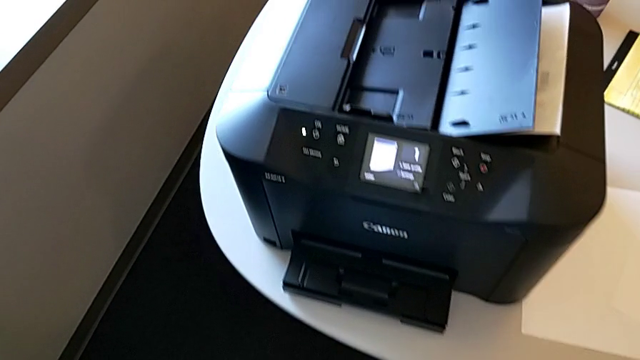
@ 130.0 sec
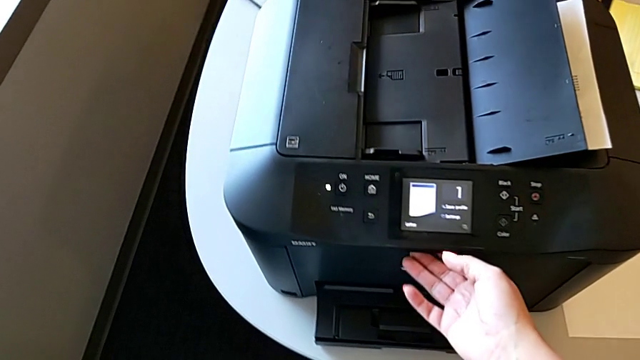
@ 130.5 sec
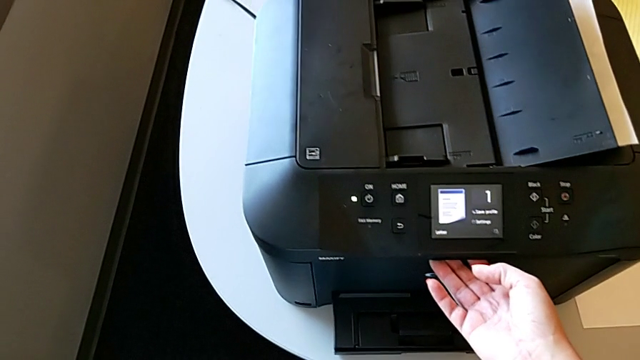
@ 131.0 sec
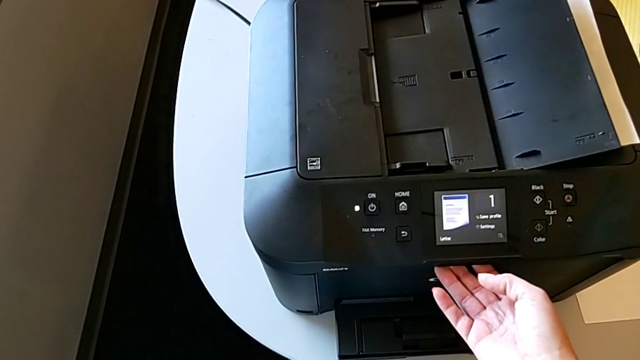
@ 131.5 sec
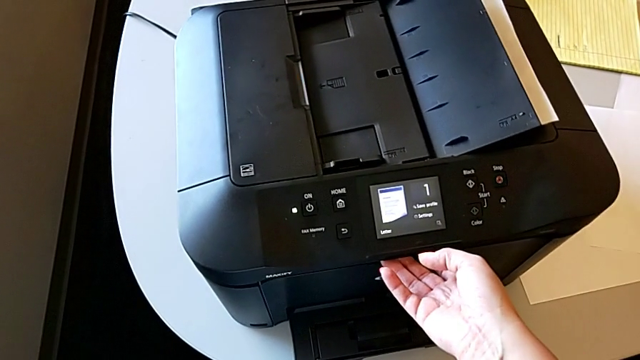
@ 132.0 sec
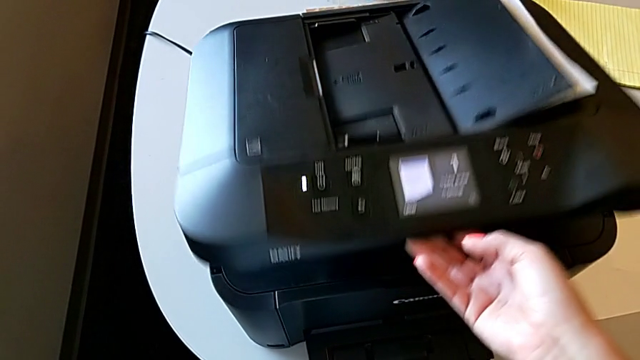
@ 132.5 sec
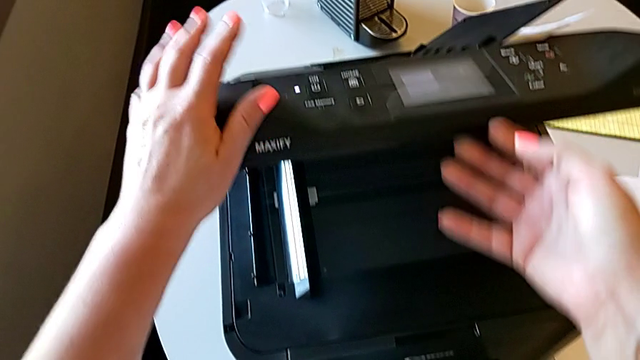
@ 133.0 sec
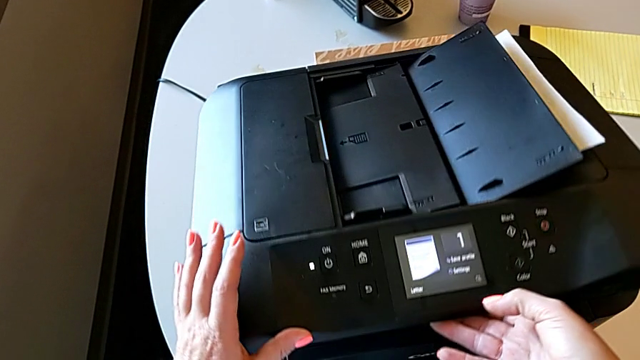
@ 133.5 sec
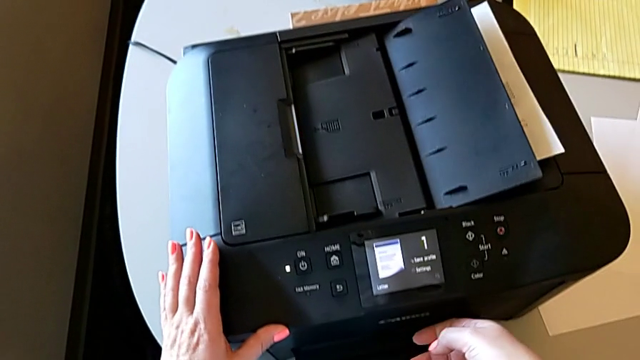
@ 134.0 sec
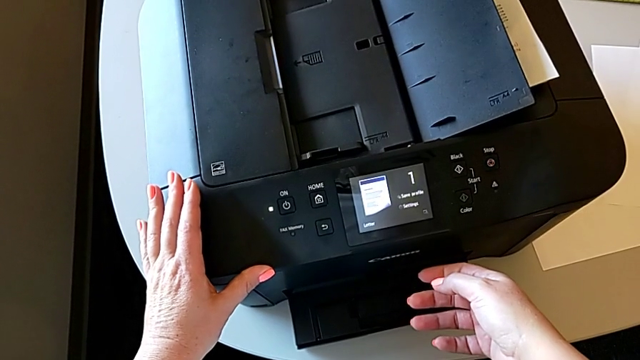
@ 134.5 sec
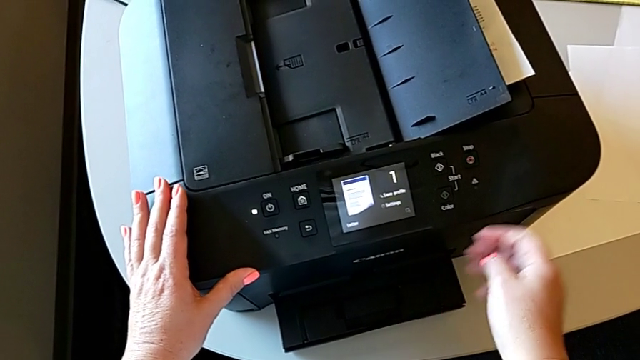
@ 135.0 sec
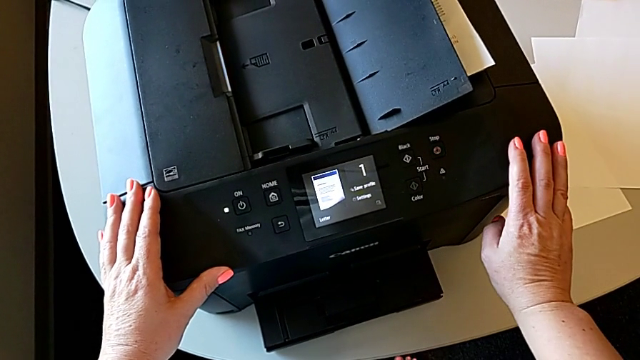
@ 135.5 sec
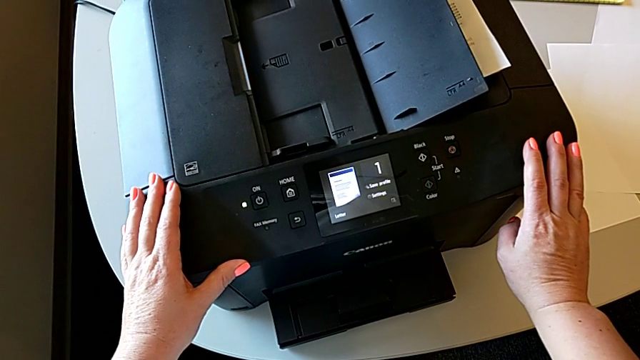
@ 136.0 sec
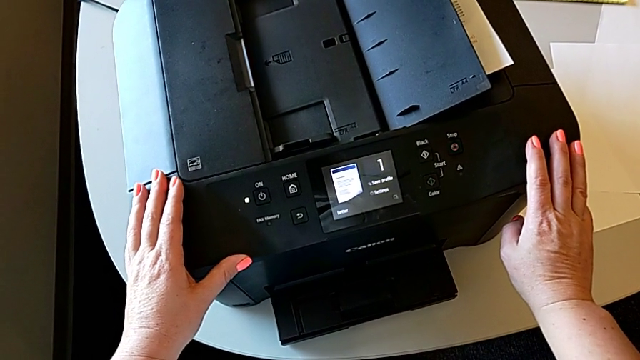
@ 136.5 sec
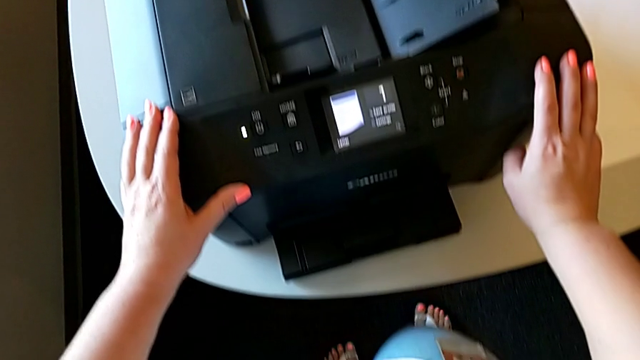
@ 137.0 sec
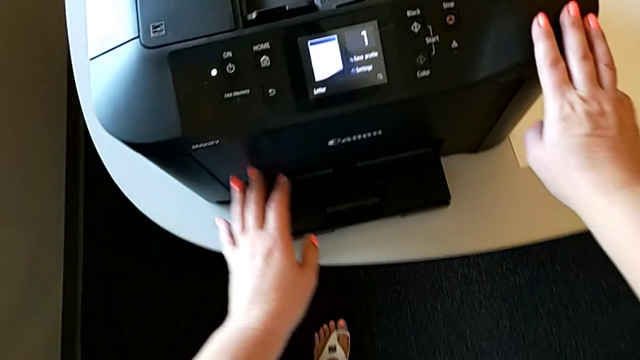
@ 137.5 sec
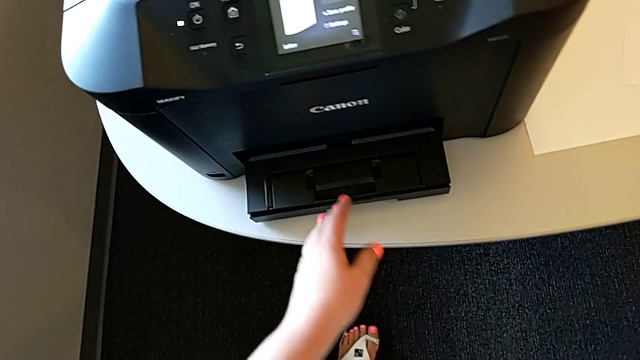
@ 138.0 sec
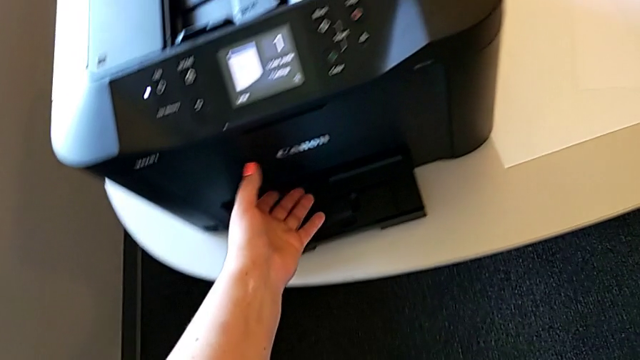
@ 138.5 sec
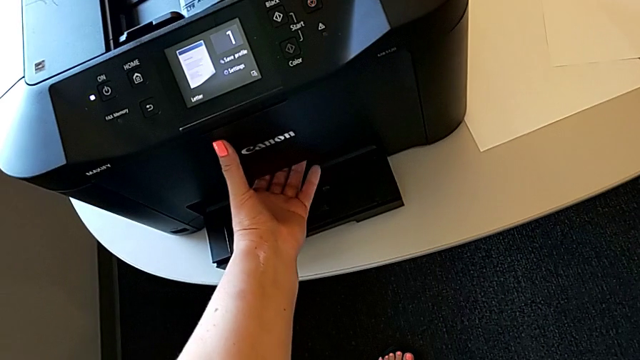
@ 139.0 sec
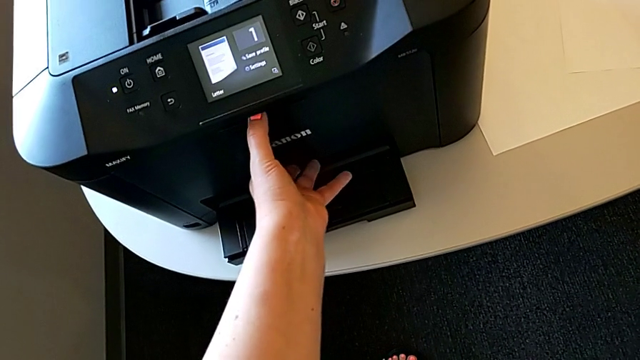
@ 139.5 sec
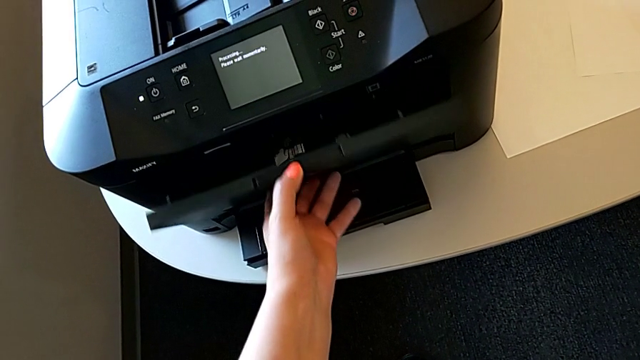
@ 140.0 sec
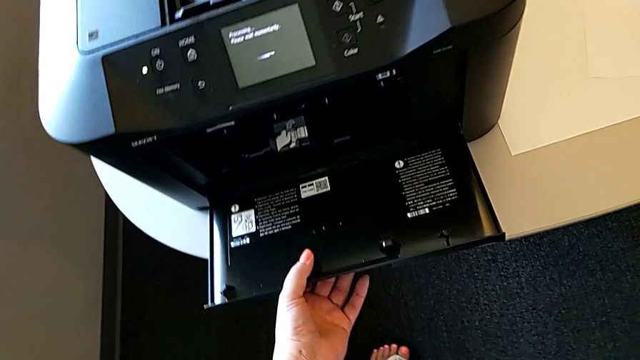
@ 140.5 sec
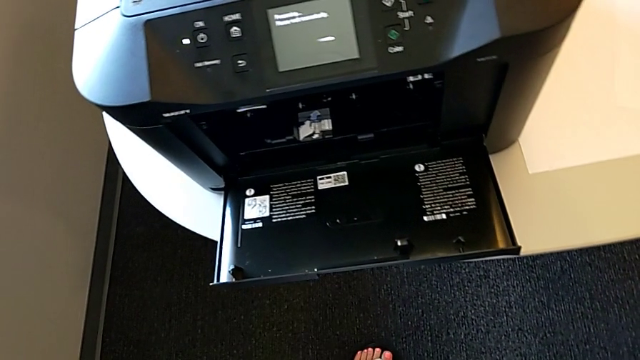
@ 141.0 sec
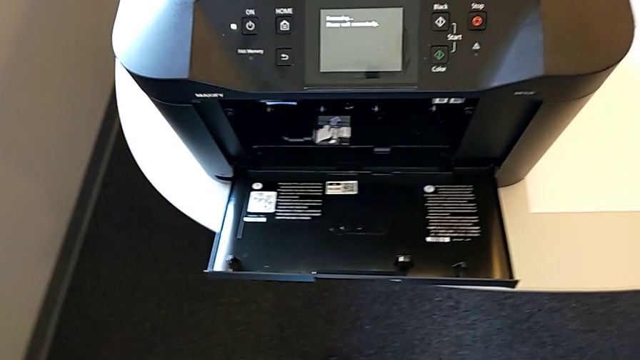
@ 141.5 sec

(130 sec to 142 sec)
The camera wearer is pressing the blue button of the cartridge gate. They wrongly open the copy gate, close the cartridge gate, touch the printer, grab the cartridge gate and open it.

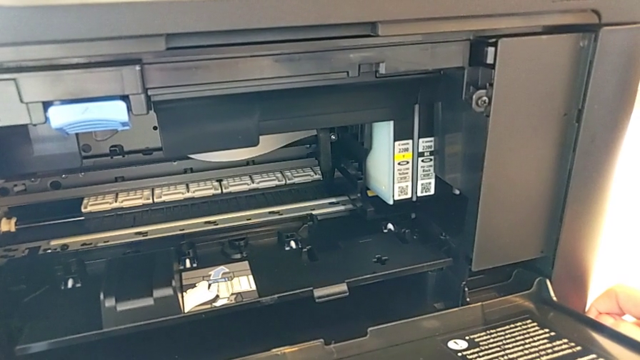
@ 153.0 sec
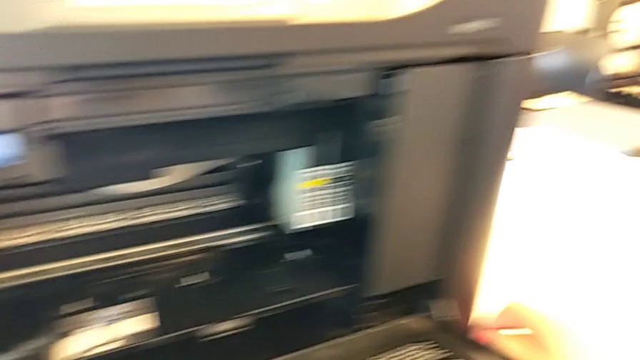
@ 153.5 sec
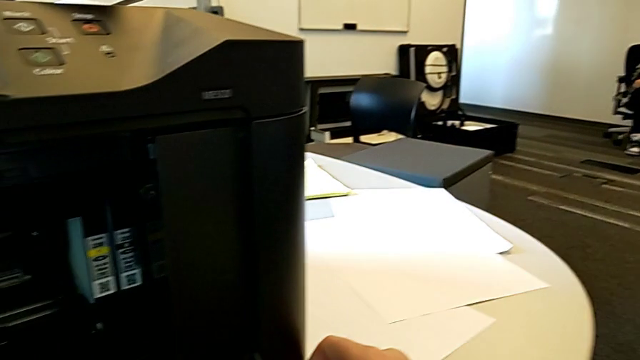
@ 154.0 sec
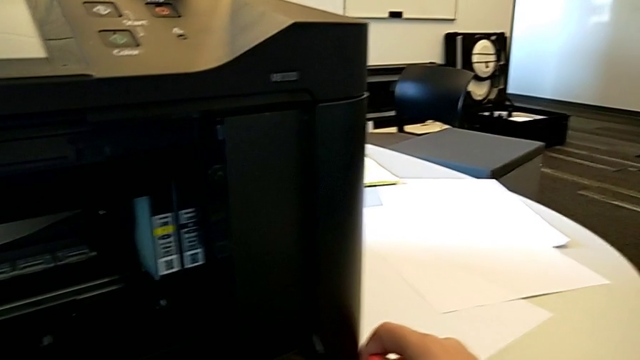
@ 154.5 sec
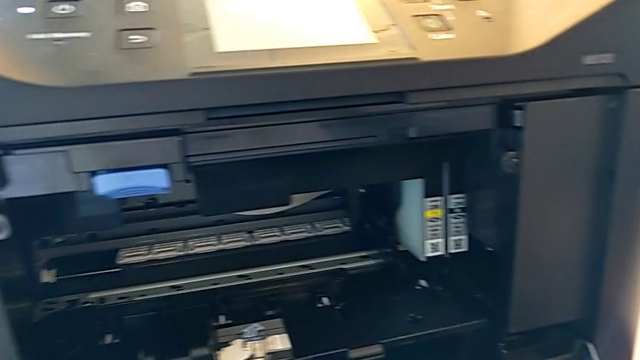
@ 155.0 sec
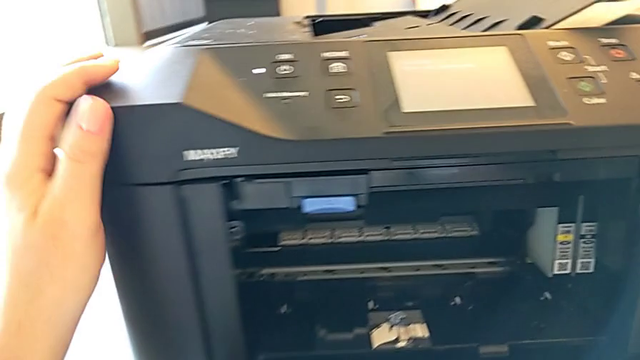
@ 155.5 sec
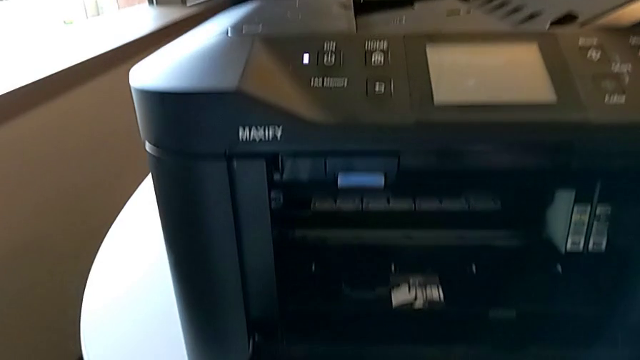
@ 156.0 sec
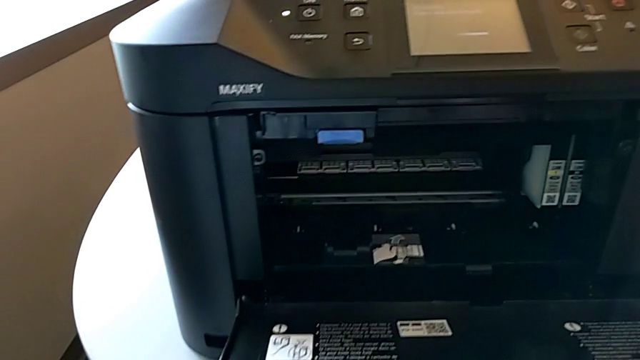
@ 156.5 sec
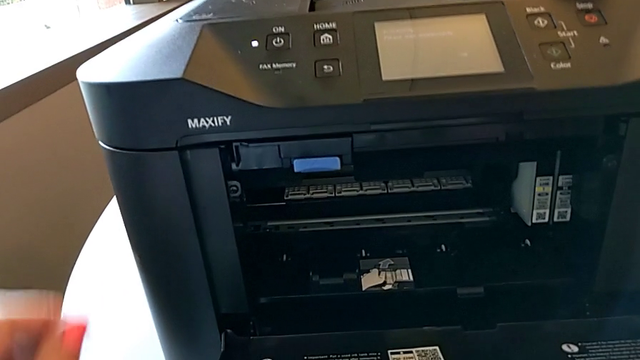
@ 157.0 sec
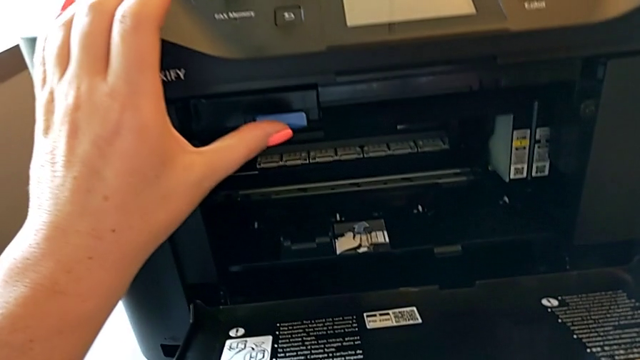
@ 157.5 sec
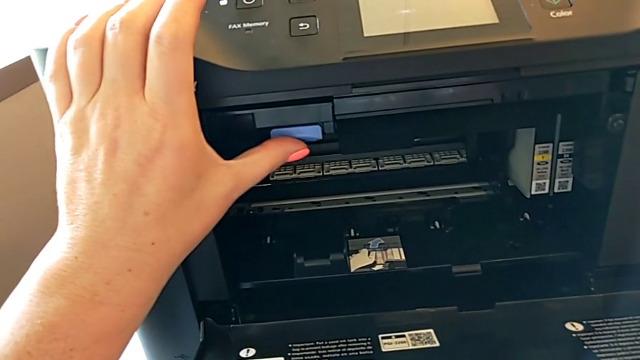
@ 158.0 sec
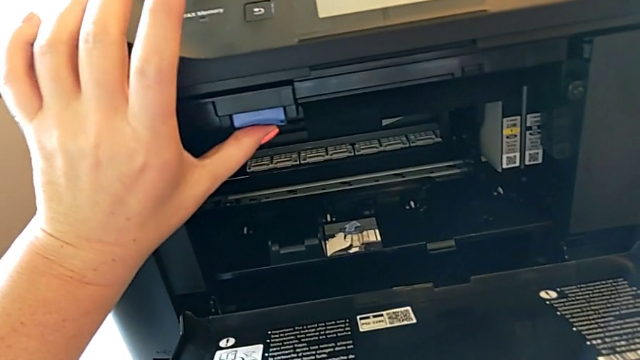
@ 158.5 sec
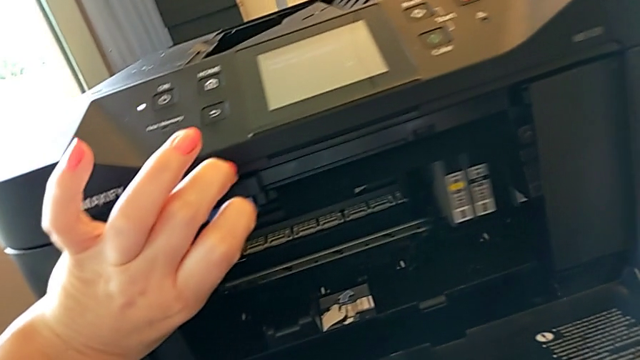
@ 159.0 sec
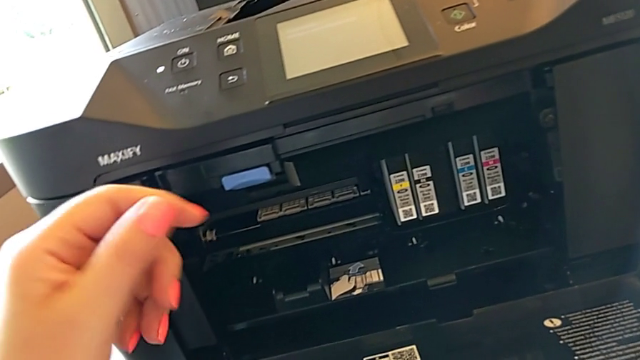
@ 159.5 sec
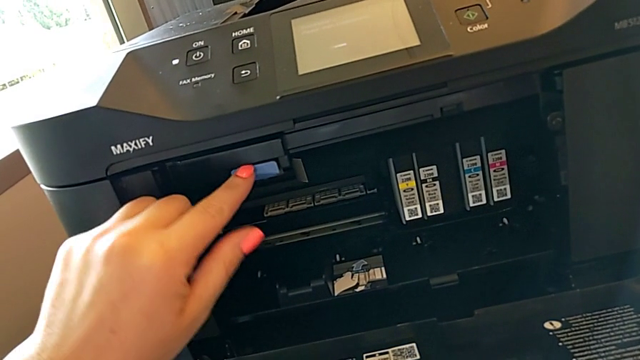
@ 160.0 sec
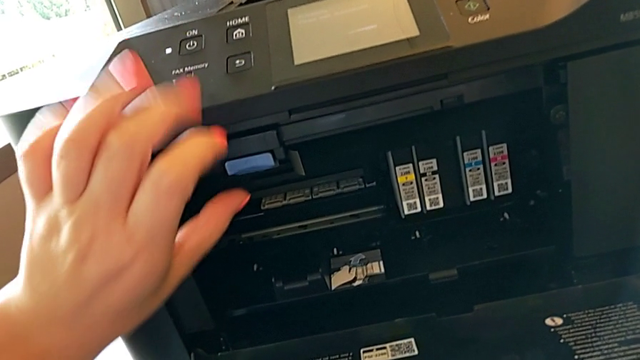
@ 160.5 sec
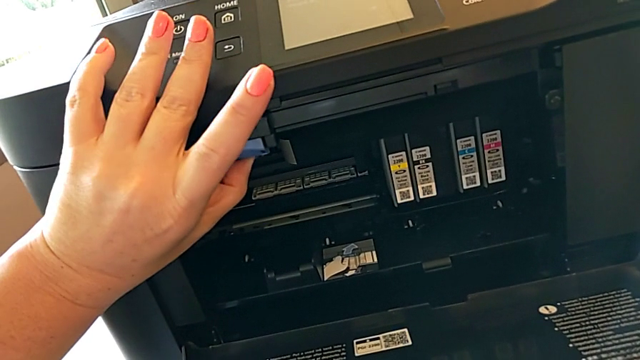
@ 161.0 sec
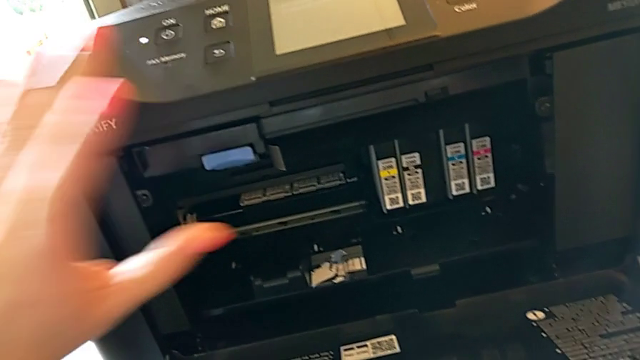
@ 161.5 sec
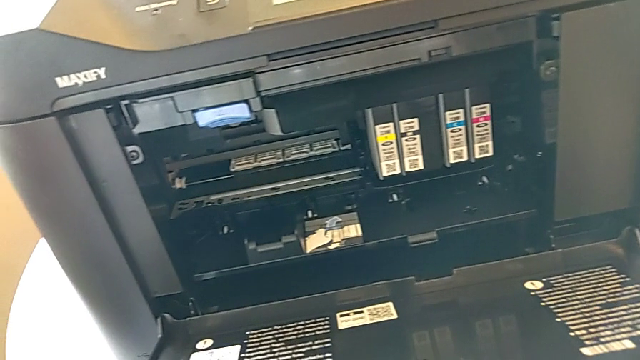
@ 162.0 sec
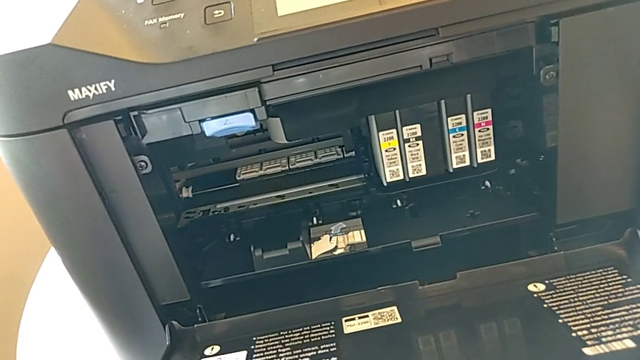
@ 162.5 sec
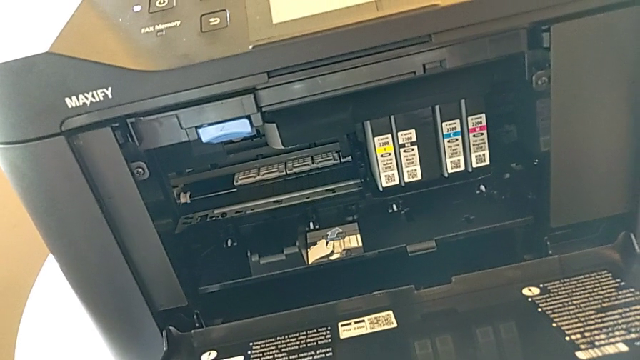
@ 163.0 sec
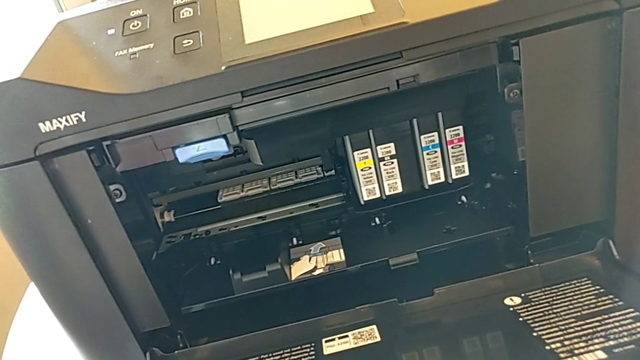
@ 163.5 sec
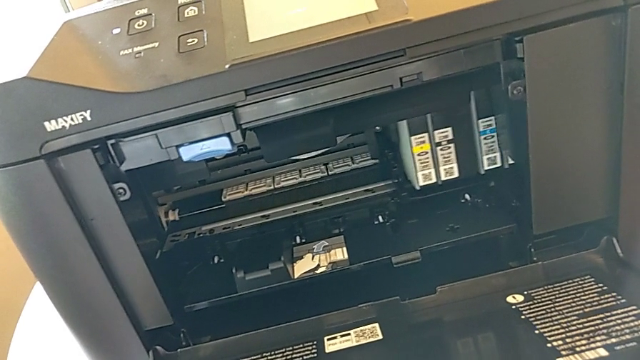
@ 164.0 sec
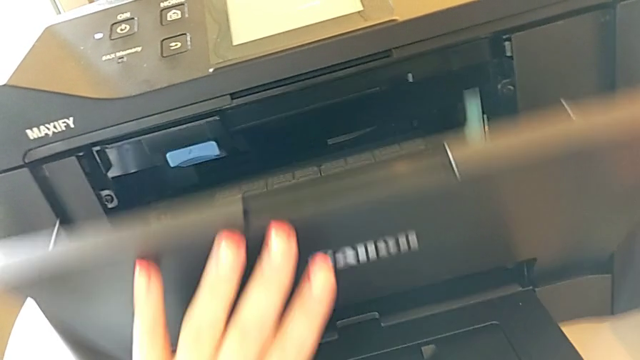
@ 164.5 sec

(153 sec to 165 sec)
The camera wearer is pressing the blue button of the cartridge gate. They inspect the button, press the blue tab twice and close the cartridge gate.
